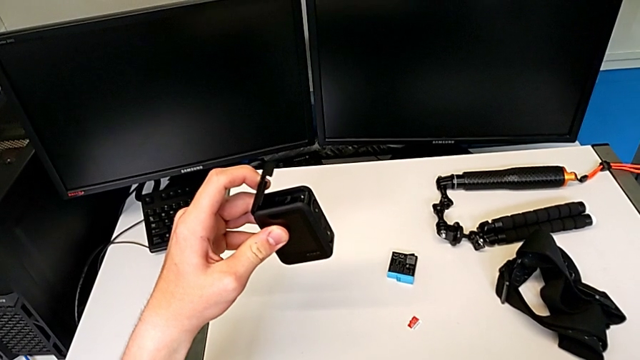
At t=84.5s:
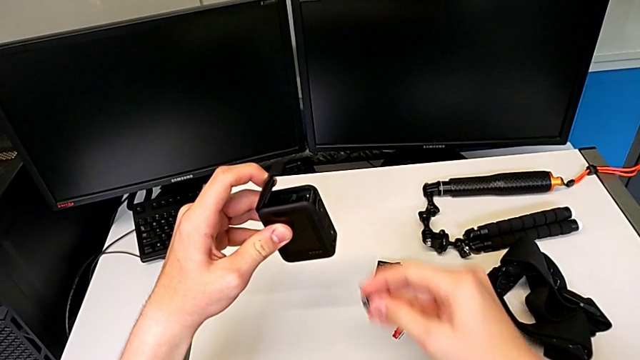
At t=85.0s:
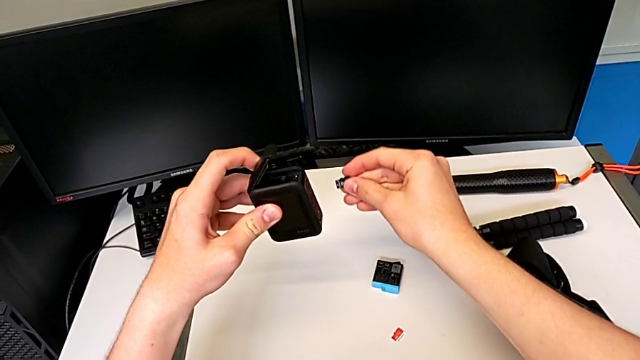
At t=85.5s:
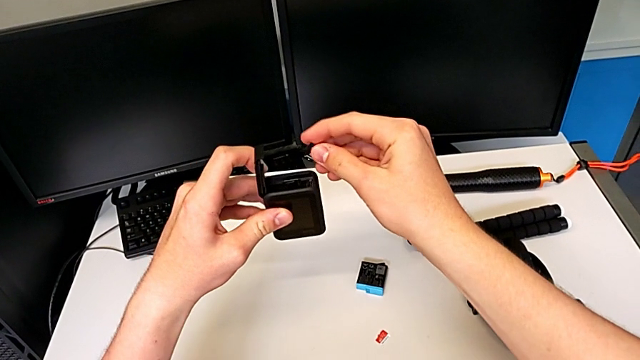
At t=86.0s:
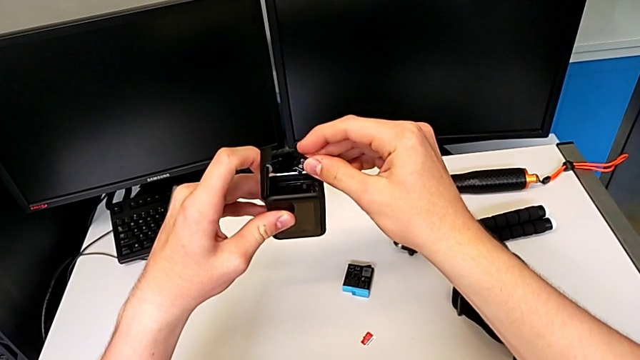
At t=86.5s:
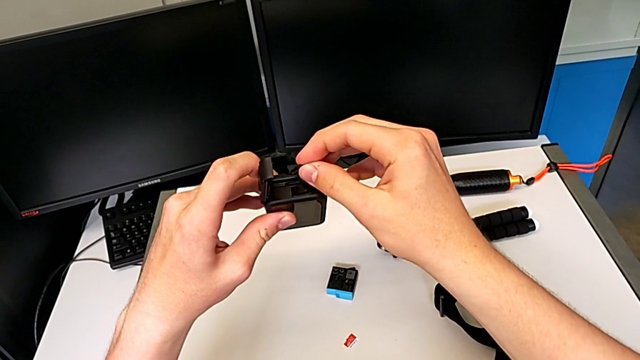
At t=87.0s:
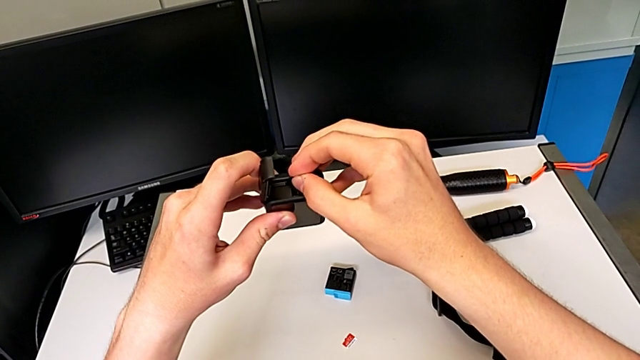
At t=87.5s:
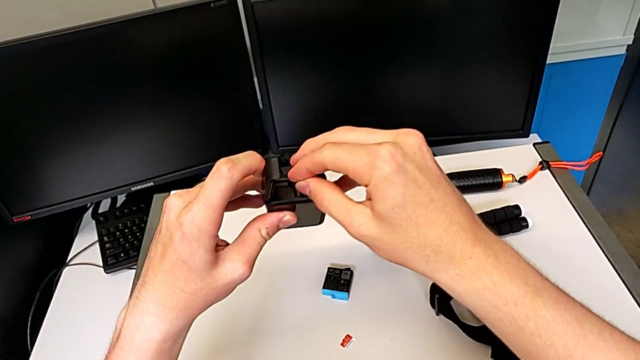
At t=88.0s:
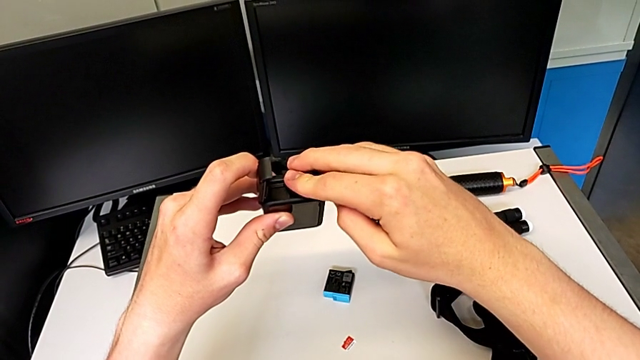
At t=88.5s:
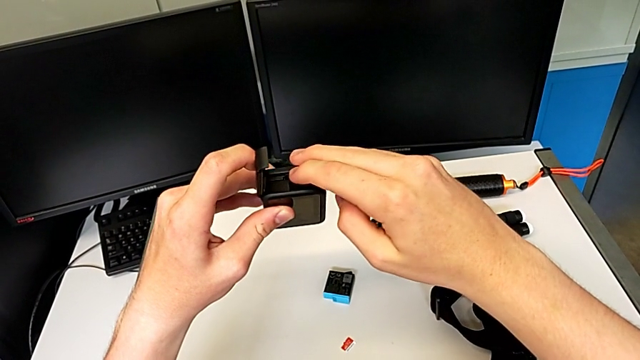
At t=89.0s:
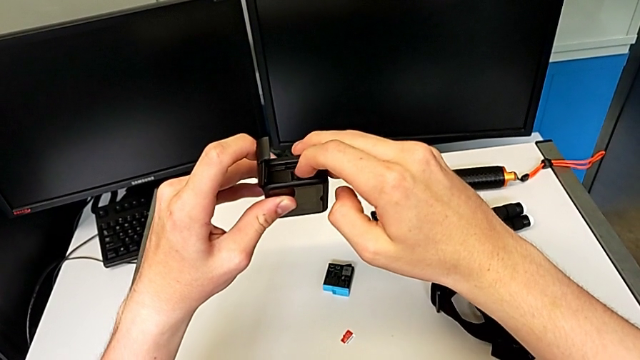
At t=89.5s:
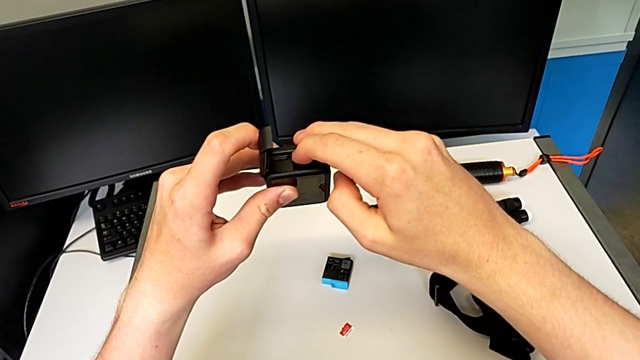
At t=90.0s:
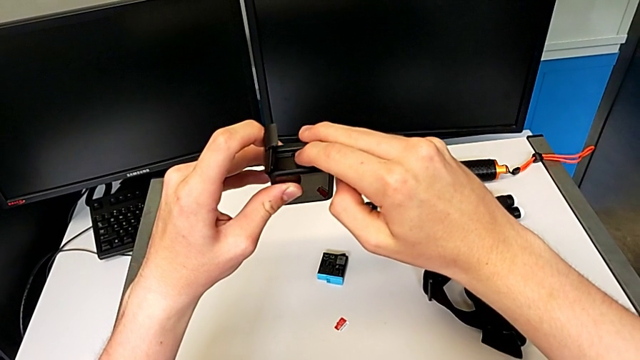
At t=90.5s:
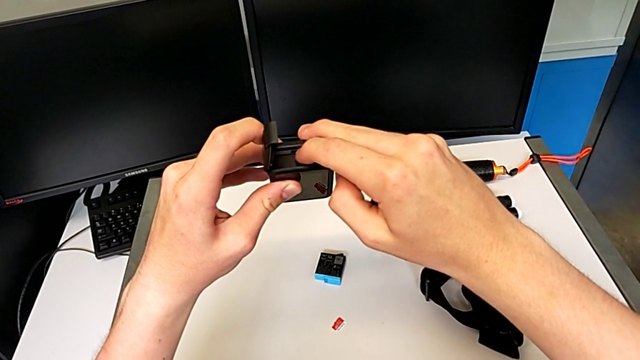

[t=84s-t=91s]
The camera wearer is changing the SD card for the GoPro. They place the third SD card.

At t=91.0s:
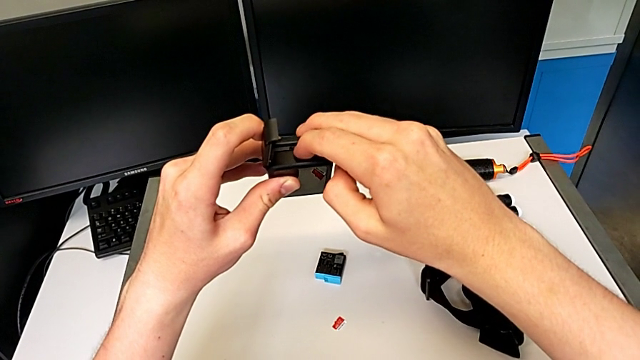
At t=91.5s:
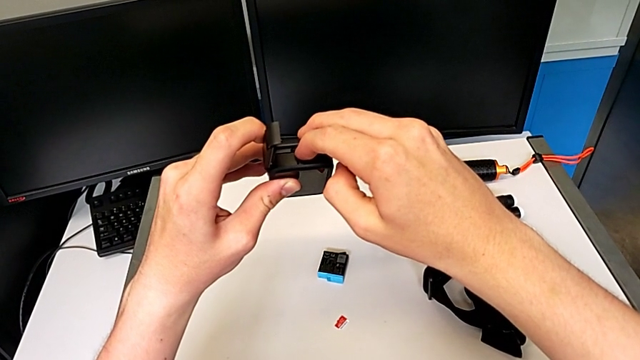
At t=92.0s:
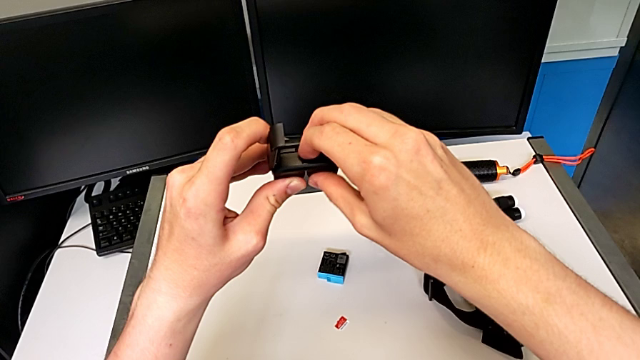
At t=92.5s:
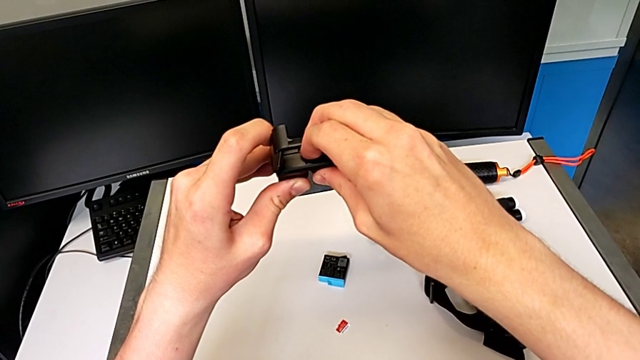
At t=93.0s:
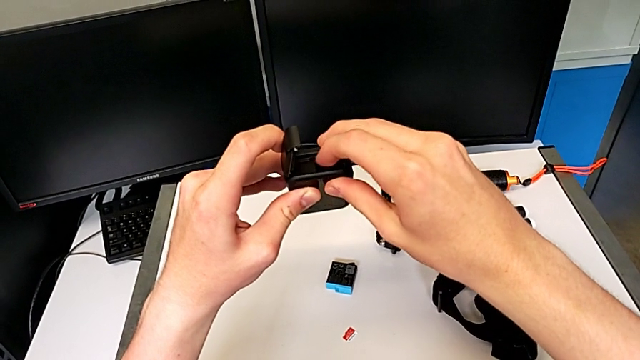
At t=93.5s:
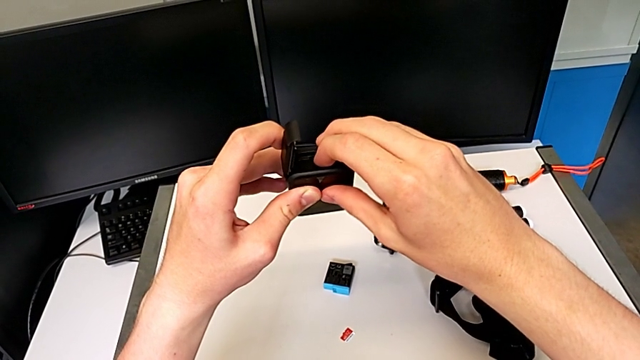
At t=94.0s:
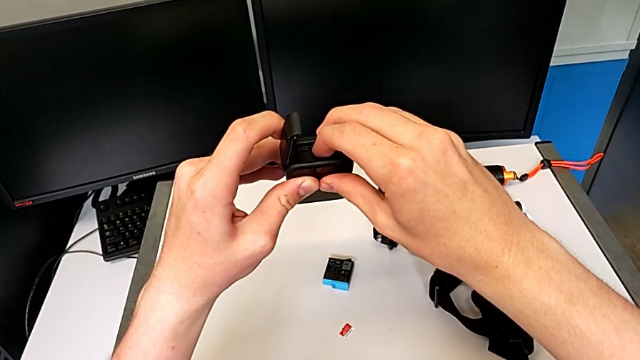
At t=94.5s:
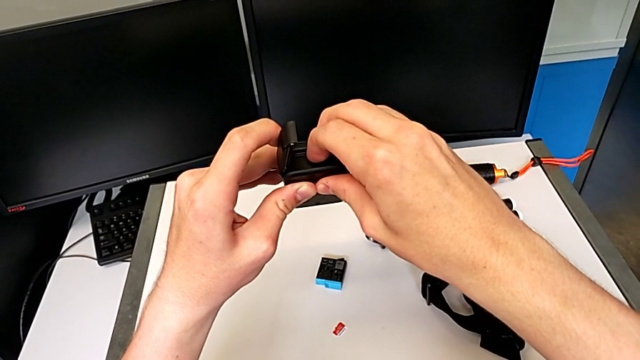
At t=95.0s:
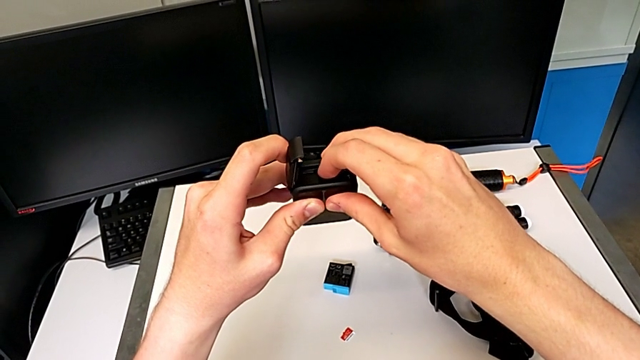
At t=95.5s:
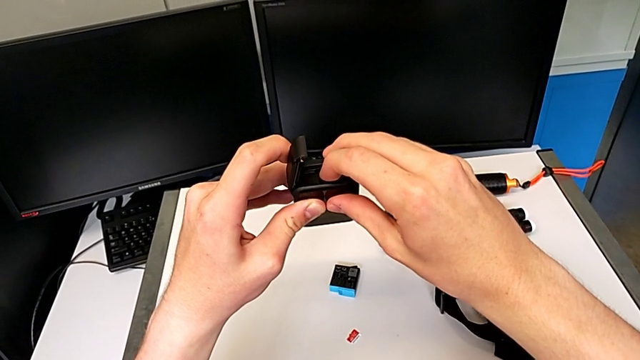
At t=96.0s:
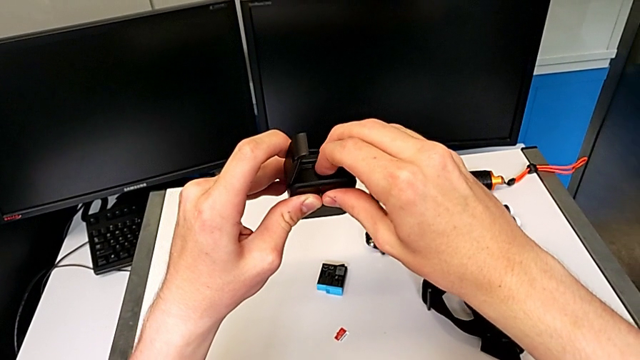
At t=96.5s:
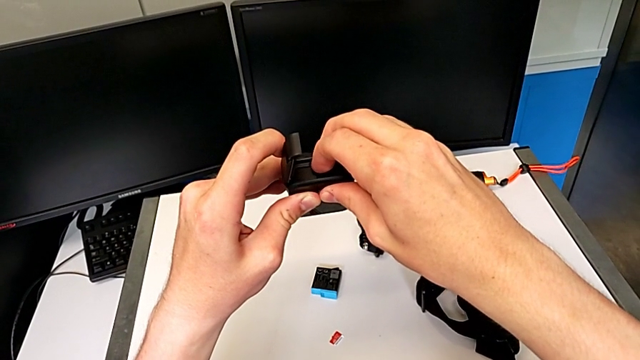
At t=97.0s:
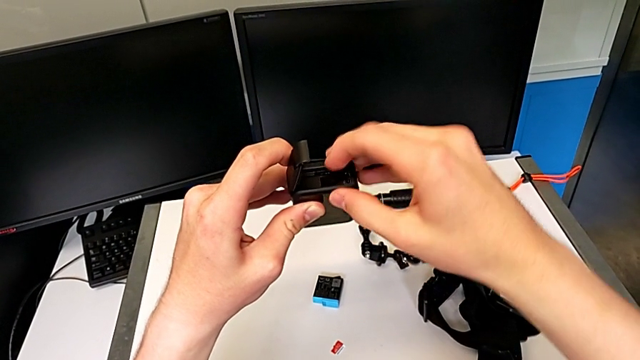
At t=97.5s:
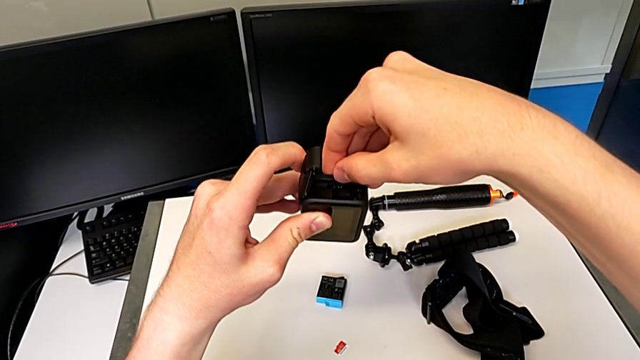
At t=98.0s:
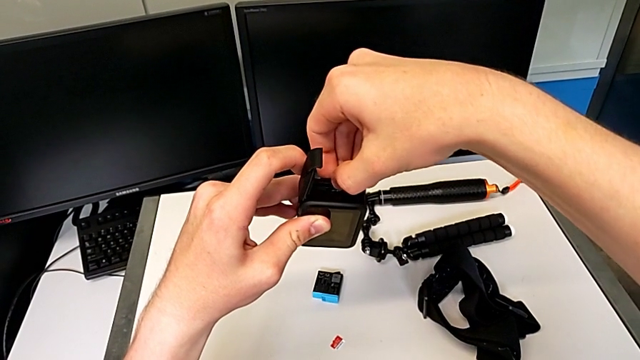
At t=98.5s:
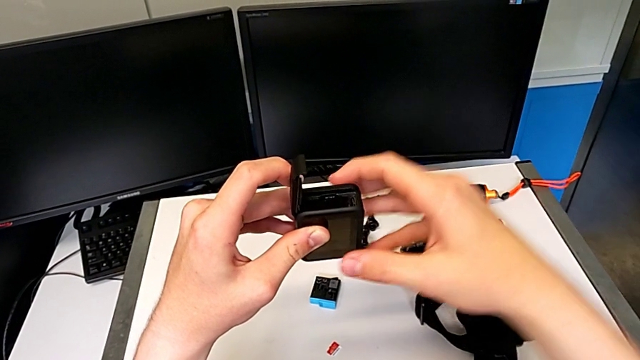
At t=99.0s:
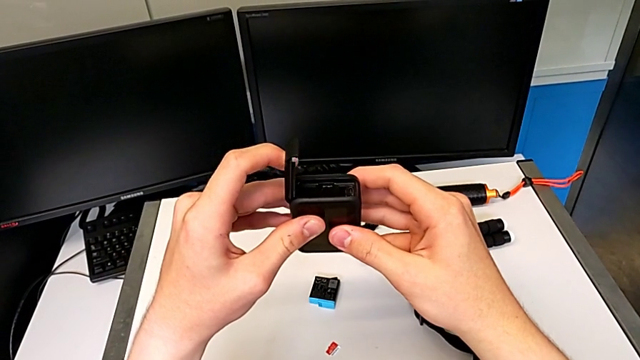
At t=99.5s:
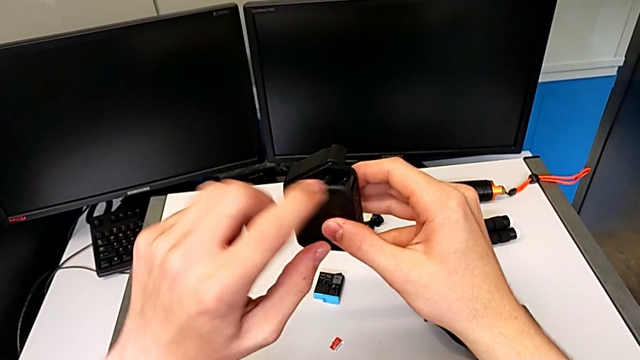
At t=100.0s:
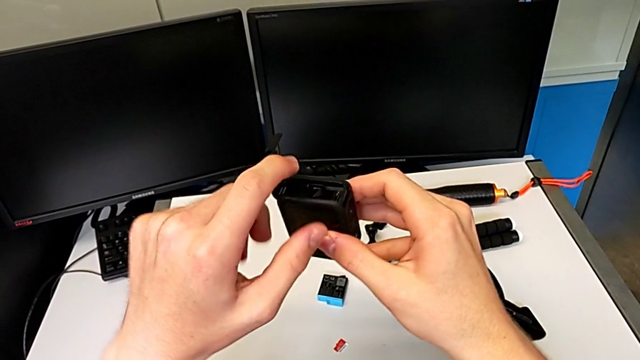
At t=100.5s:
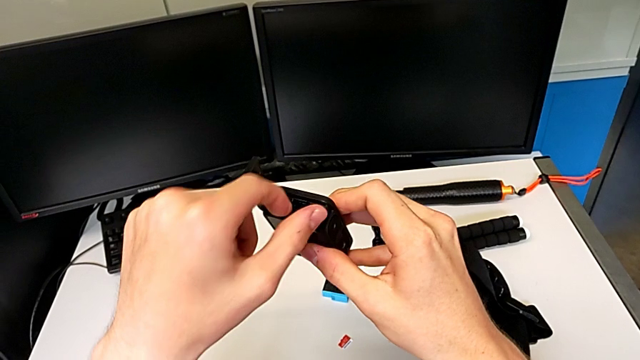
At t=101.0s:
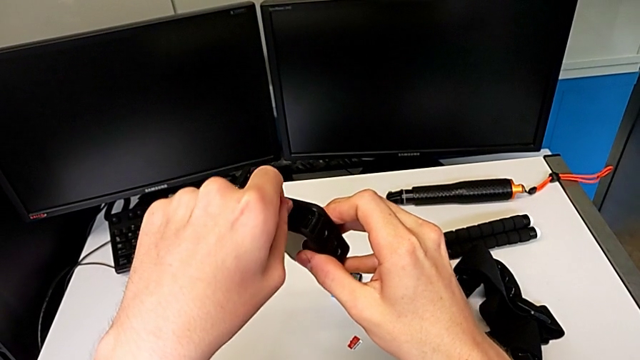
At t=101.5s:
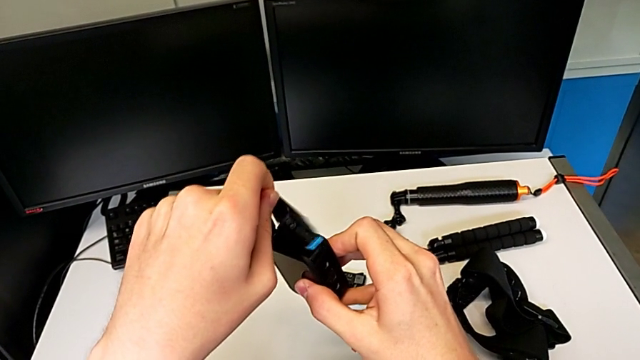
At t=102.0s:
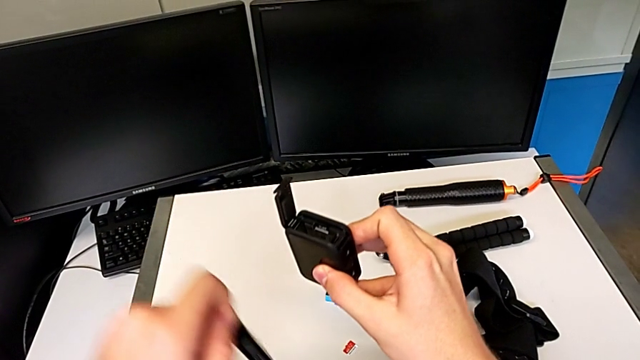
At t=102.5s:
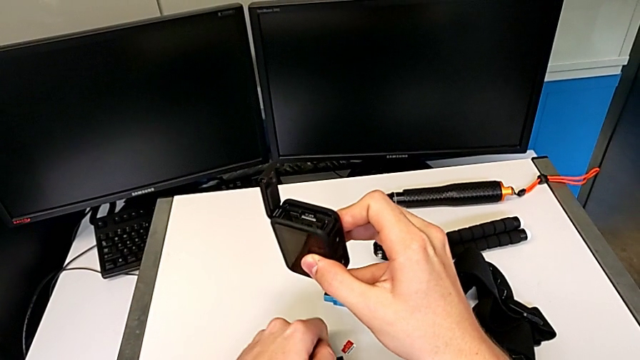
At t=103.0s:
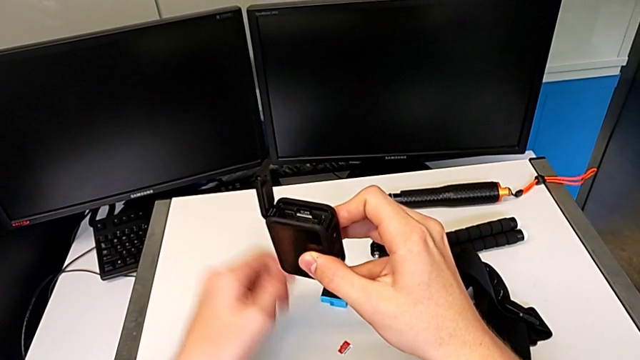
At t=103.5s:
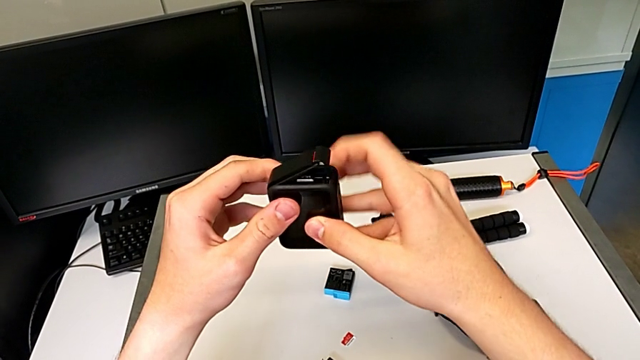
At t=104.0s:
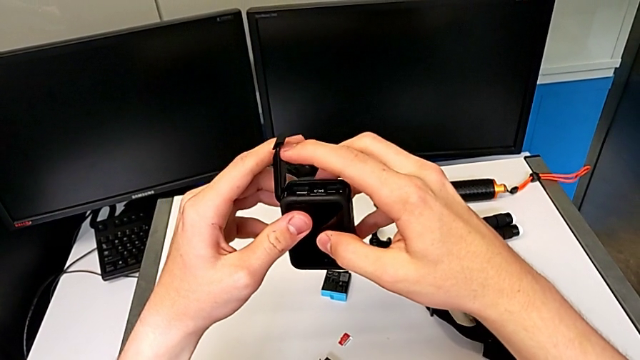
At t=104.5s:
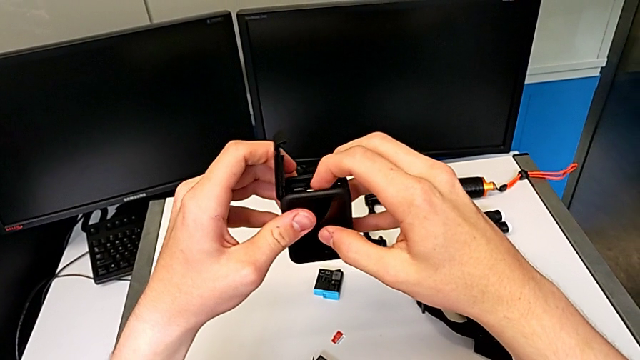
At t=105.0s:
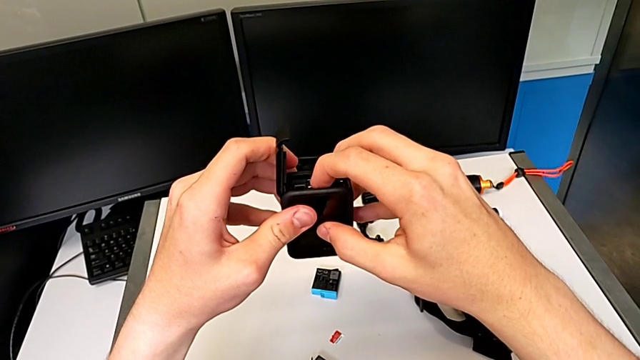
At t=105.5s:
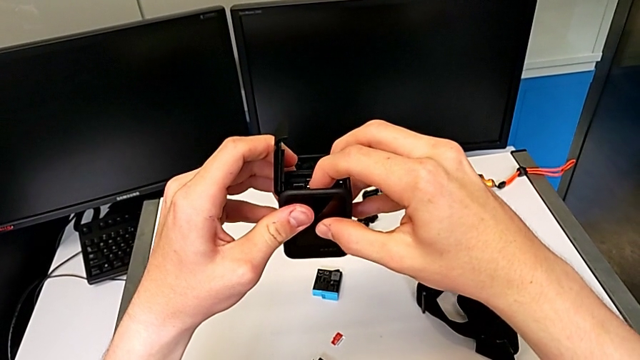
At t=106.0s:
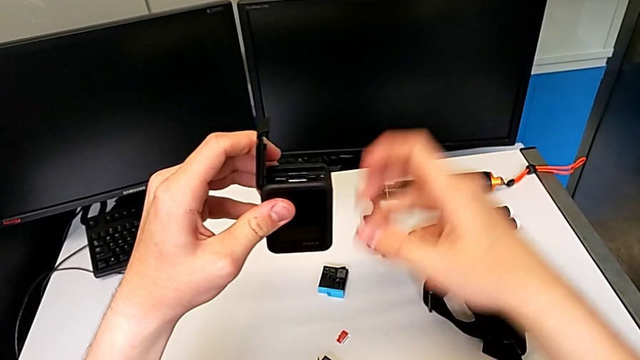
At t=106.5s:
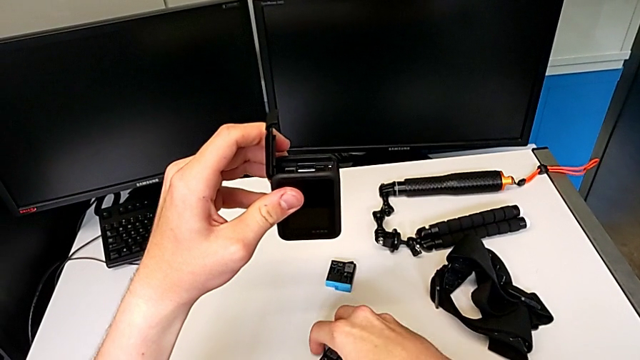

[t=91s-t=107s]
The camera wearer is continuing to change the SD card of the GoPro. They insert the new SD card, withdraw the new battery and assemble the new SD card.
